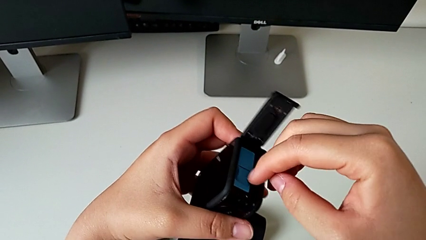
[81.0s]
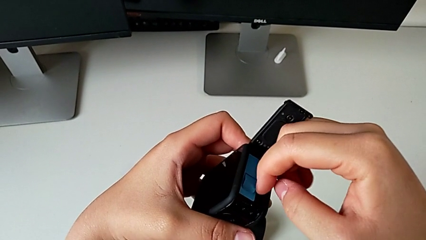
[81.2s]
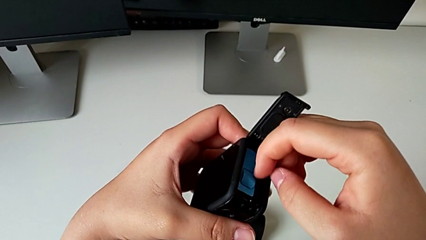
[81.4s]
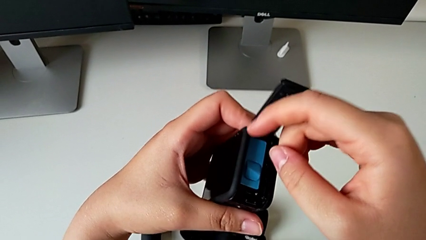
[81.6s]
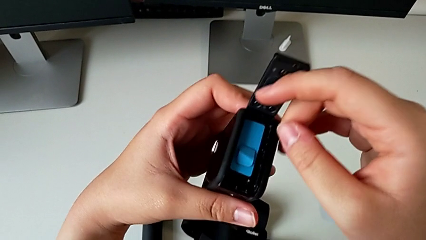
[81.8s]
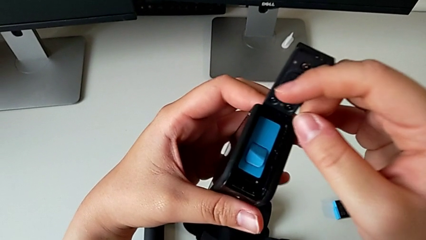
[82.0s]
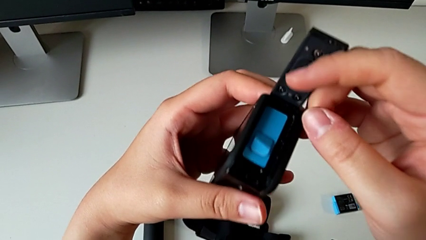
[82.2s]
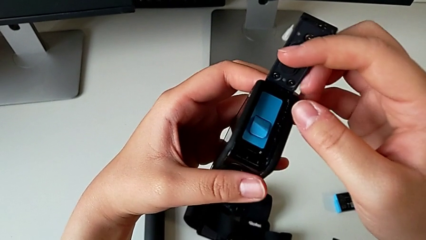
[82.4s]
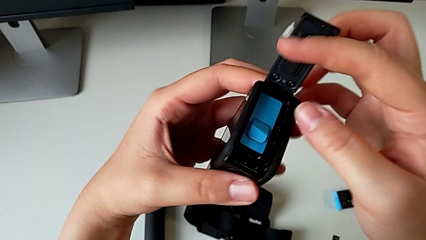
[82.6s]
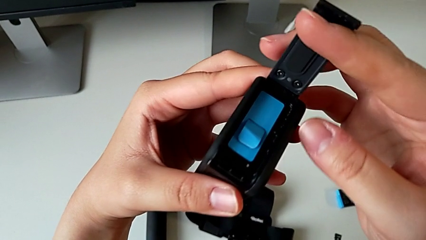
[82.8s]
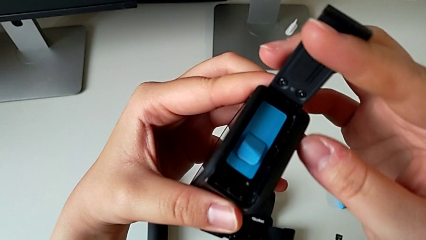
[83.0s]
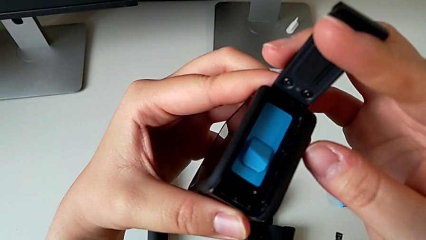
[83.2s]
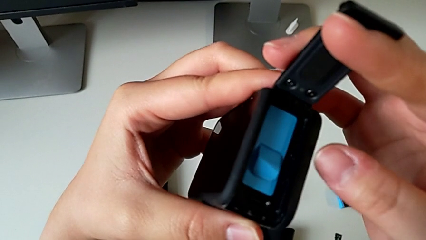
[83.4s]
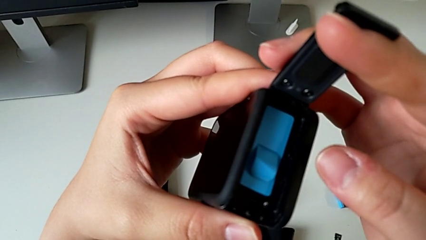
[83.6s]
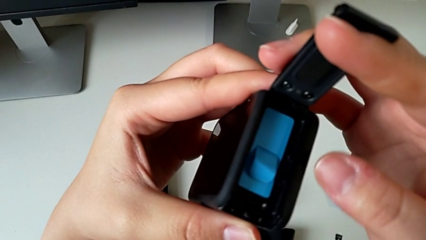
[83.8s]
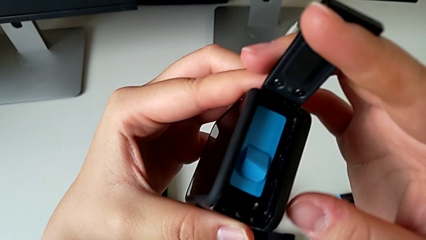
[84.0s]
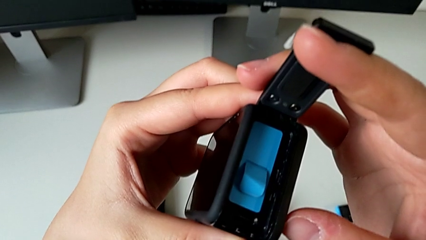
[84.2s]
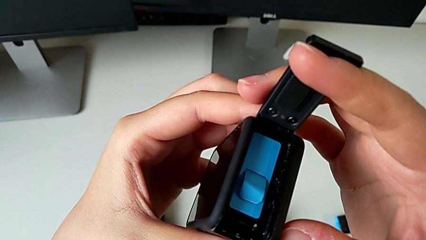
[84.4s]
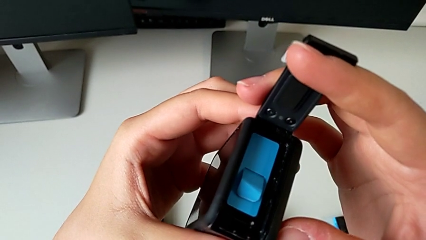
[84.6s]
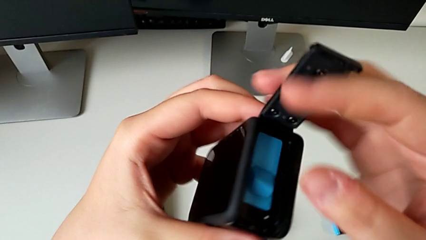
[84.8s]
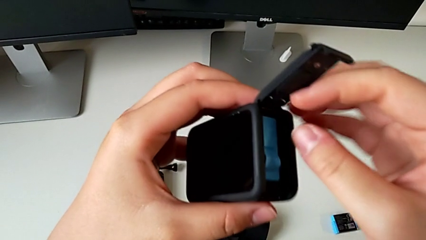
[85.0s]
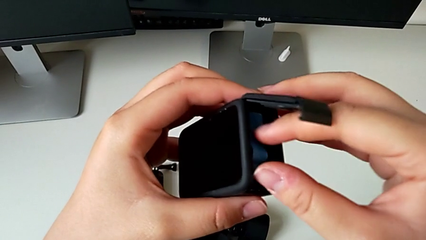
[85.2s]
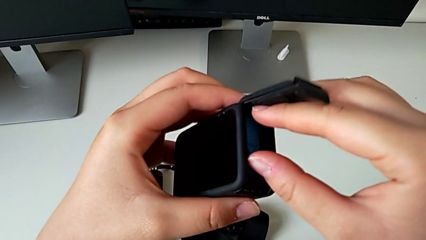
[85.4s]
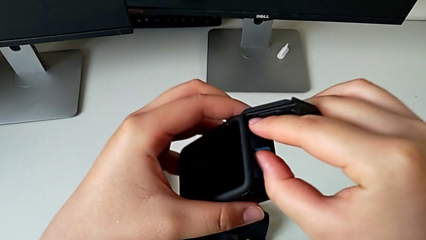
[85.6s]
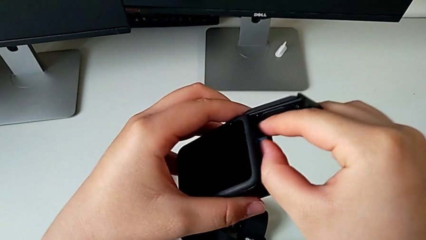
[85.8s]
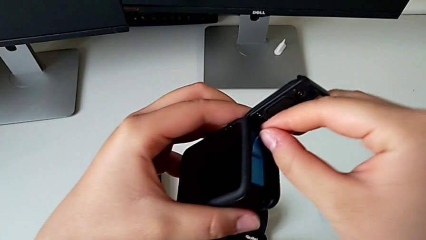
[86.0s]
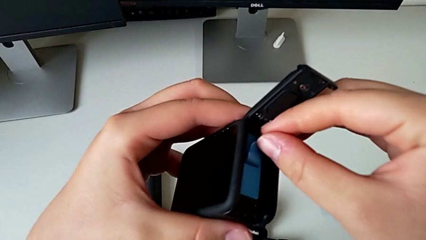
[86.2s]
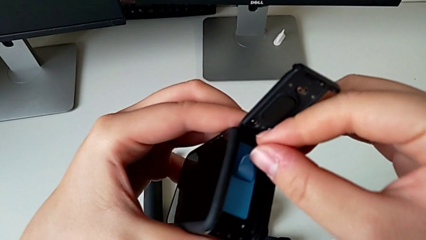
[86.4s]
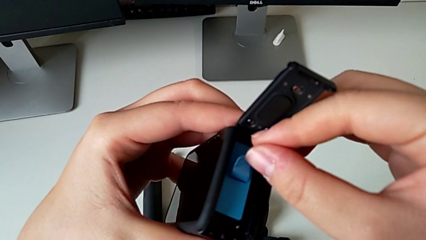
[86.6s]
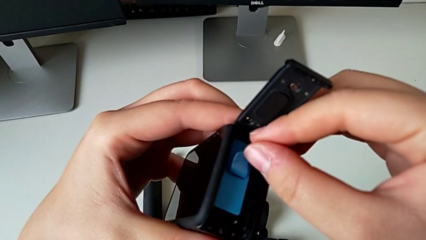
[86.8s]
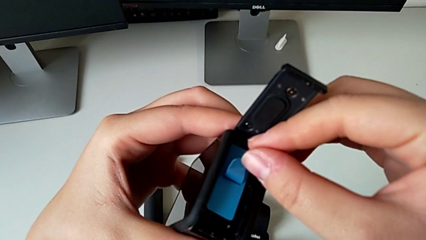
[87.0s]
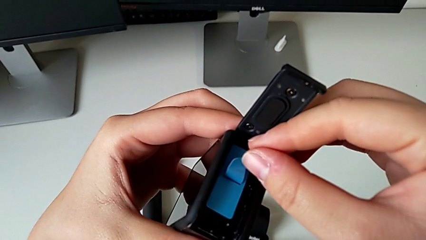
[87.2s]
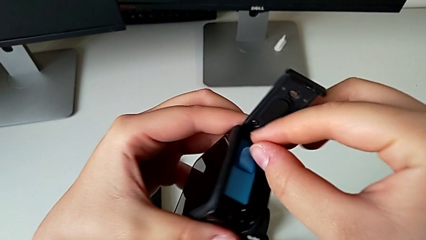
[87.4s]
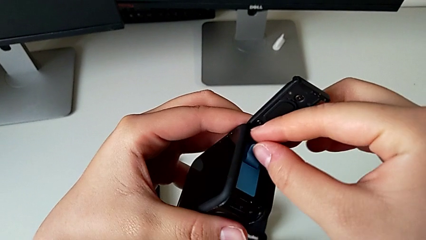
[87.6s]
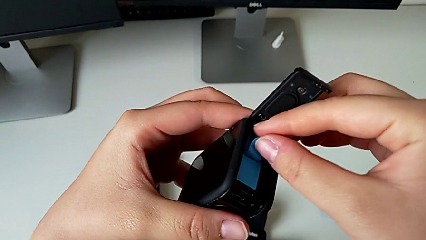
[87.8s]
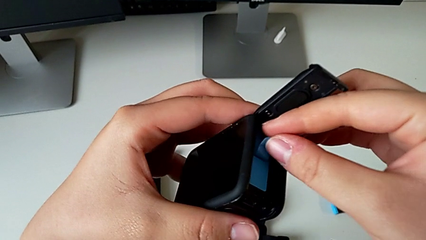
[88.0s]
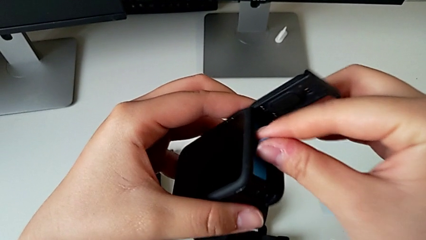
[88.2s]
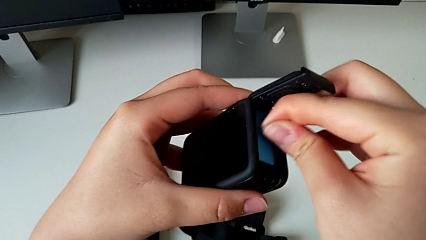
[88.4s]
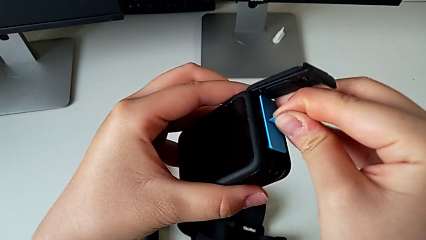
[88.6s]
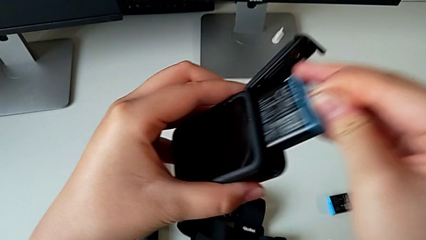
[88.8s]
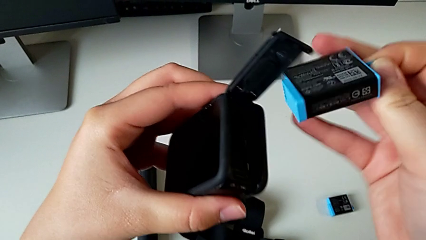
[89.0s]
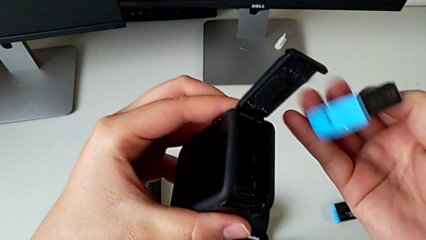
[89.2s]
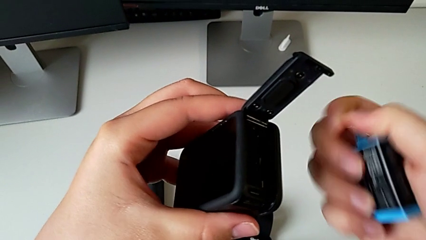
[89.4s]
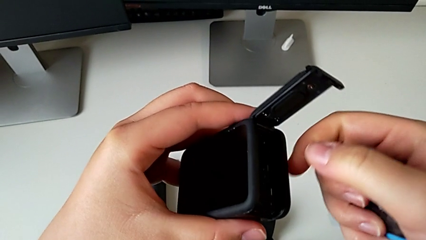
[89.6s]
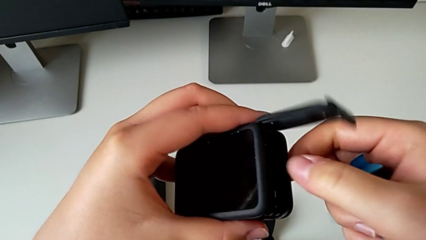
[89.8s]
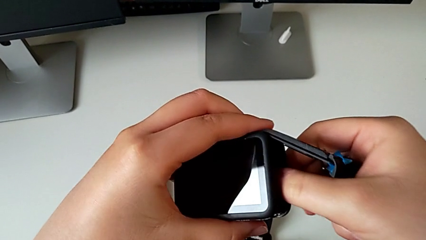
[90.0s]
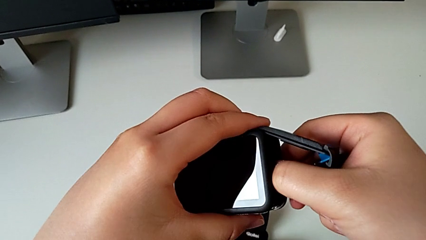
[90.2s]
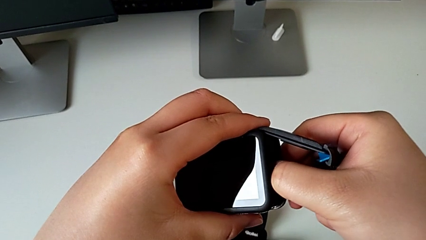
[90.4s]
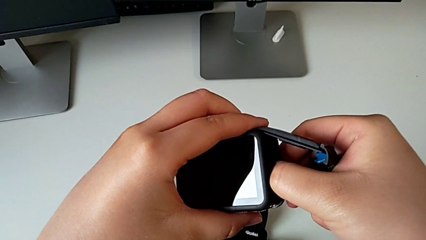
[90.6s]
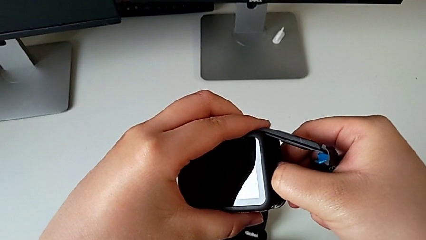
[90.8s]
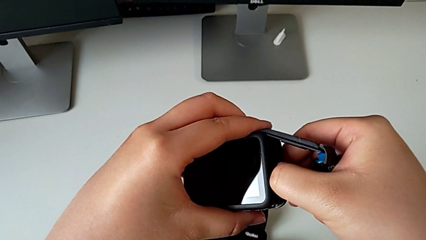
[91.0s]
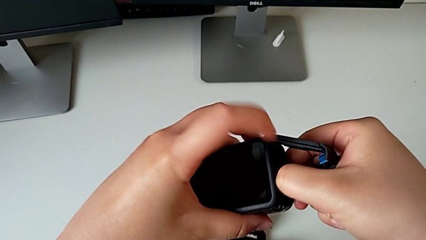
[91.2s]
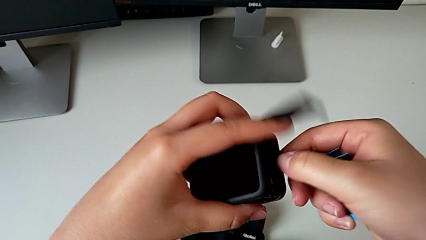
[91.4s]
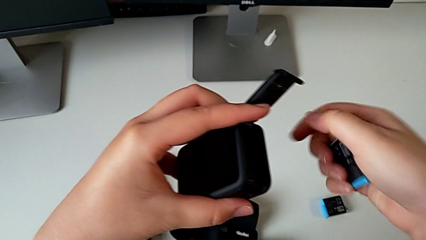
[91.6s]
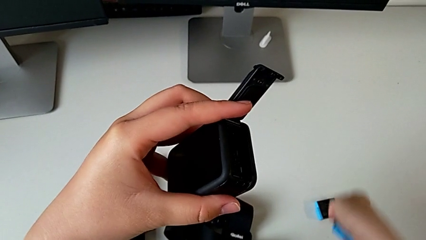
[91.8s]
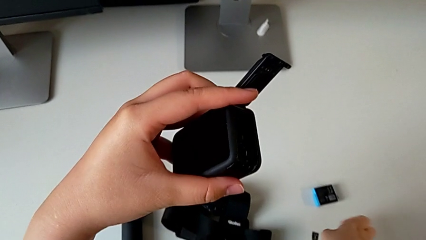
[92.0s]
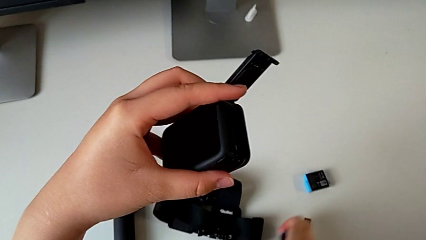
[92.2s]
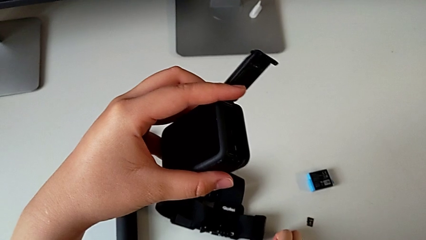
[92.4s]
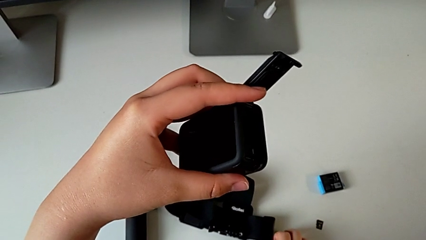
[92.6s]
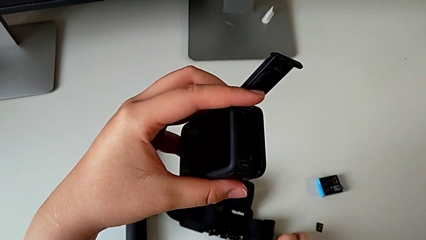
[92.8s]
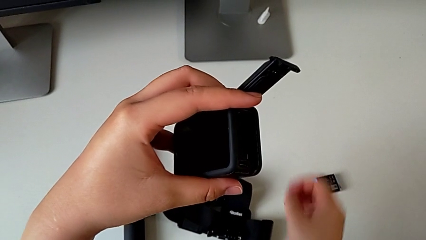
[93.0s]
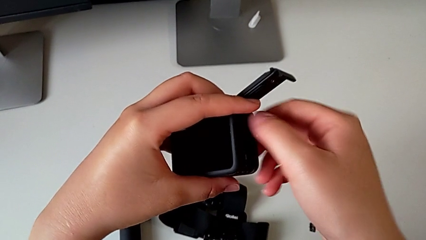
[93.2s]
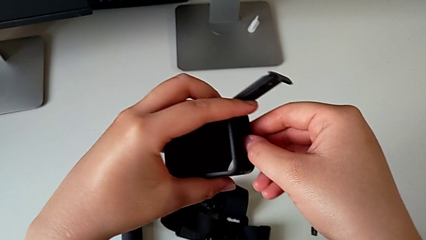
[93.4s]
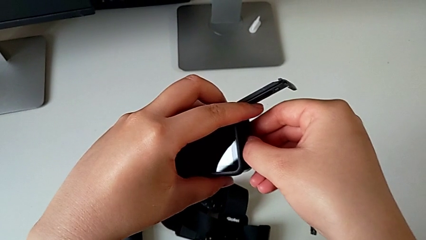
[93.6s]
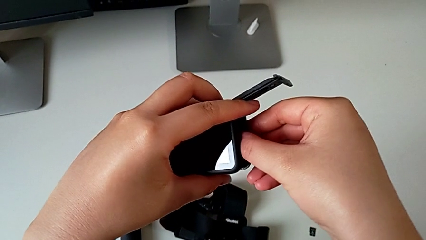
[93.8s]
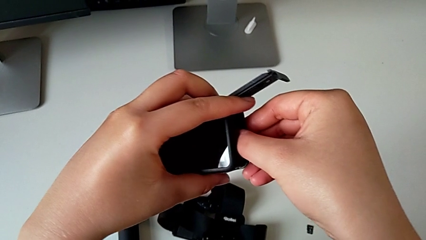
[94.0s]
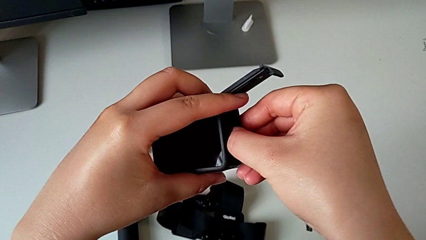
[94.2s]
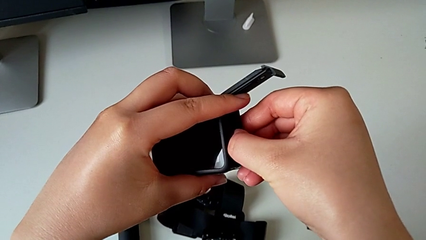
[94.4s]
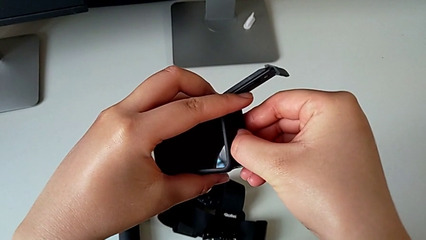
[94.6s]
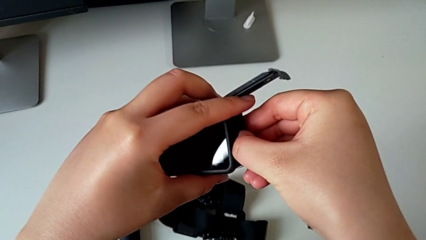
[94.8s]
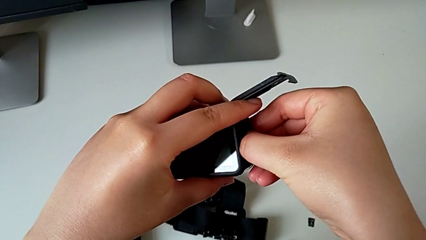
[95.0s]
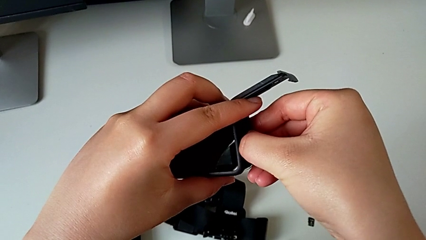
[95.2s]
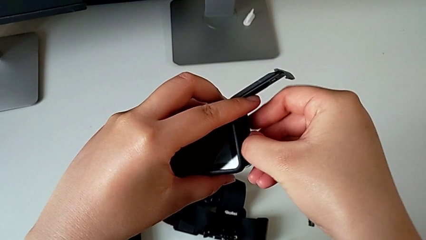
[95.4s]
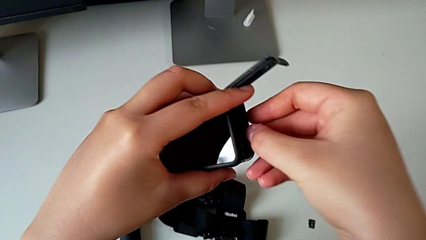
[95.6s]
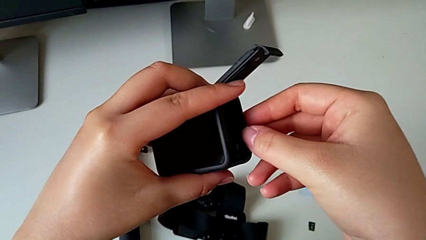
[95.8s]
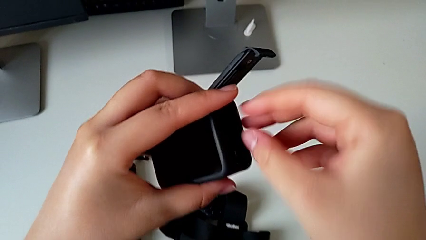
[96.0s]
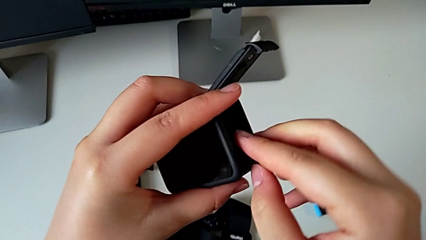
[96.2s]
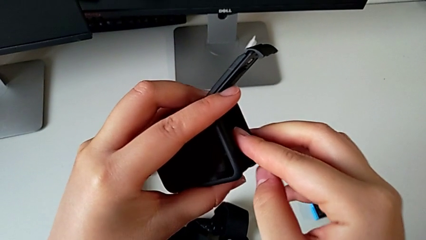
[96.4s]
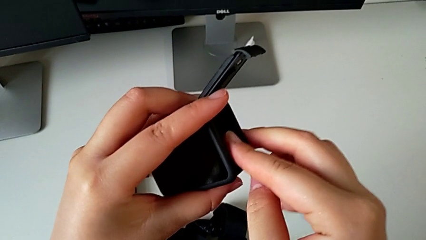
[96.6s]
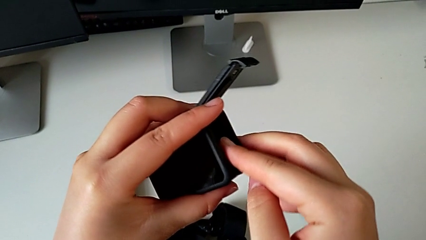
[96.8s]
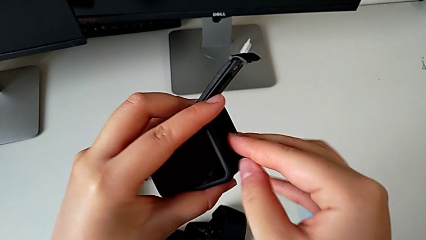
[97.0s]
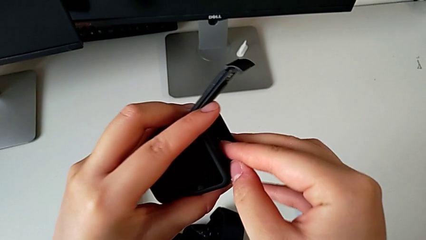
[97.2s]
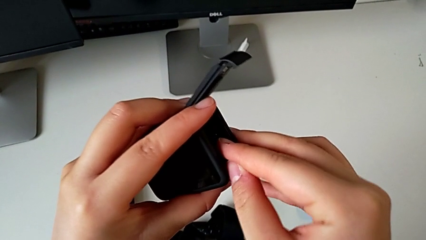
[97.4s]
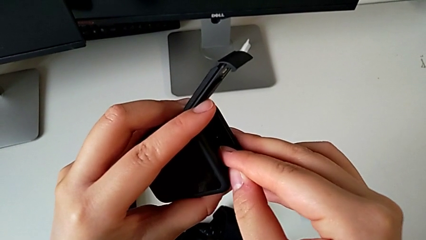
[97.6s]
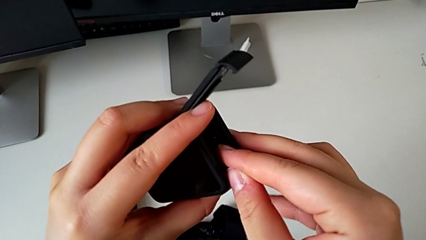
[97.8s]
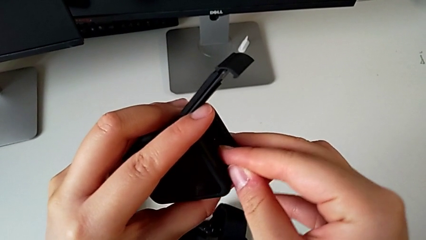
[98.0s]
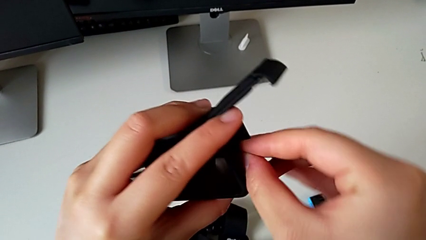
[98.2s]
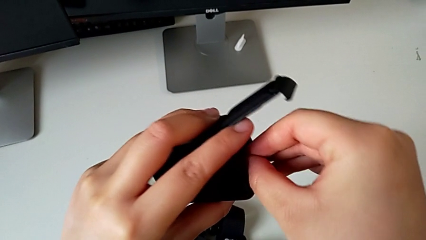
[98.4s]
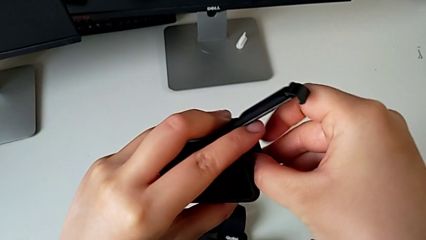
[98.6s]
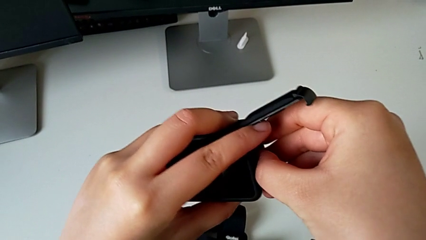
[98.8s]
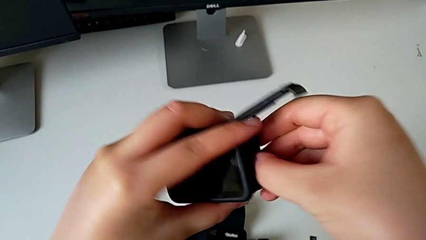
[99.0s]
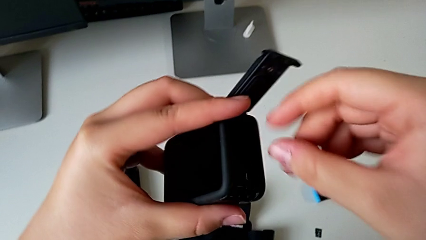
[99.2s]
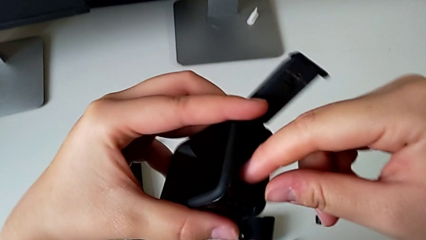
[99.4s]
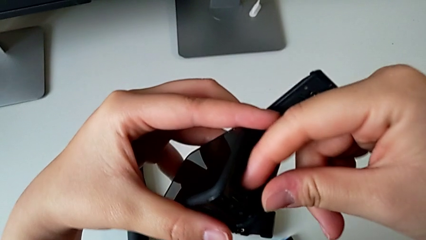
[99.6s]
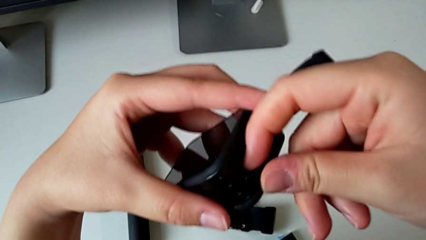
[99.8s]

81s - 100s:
The camera wearer is exchanging the Micro SD card from the GoPro with the one on the table. They withdraw the new battery, grab it and begin to pull the SD card.
